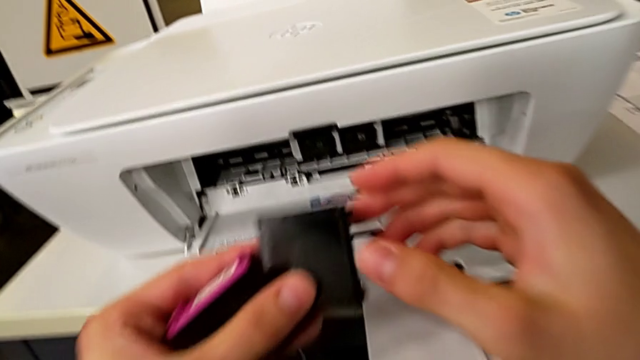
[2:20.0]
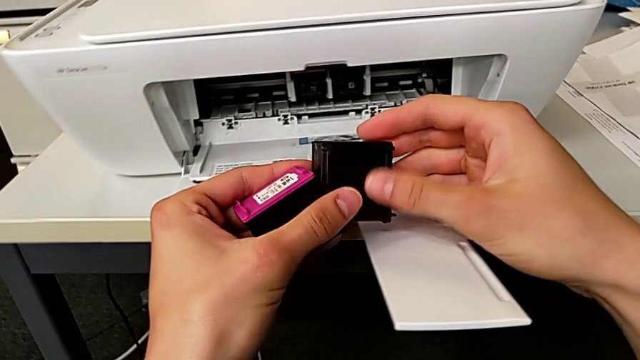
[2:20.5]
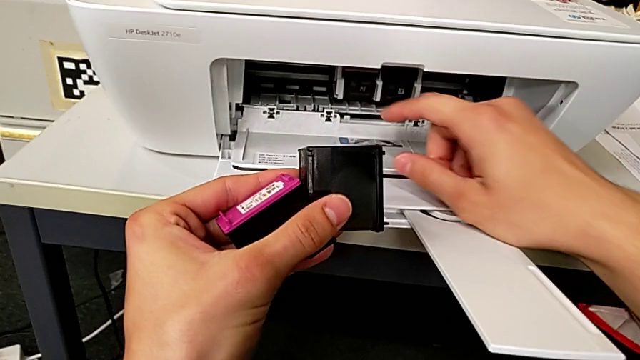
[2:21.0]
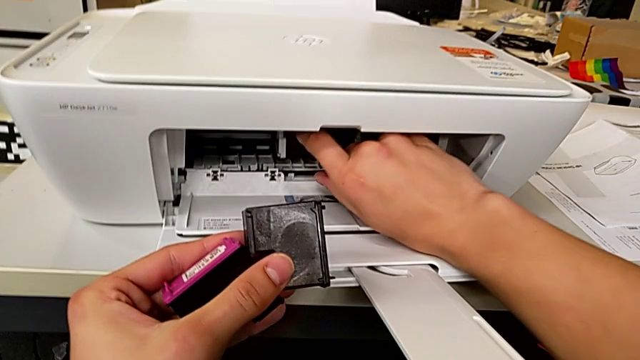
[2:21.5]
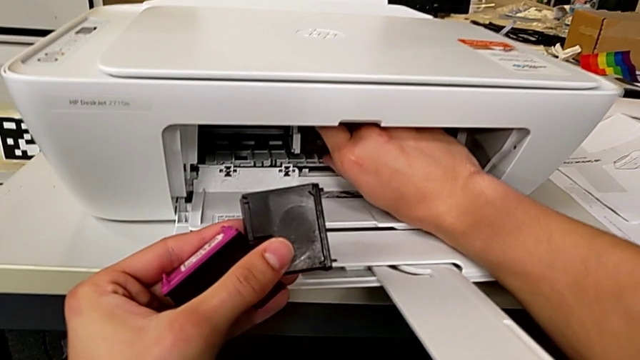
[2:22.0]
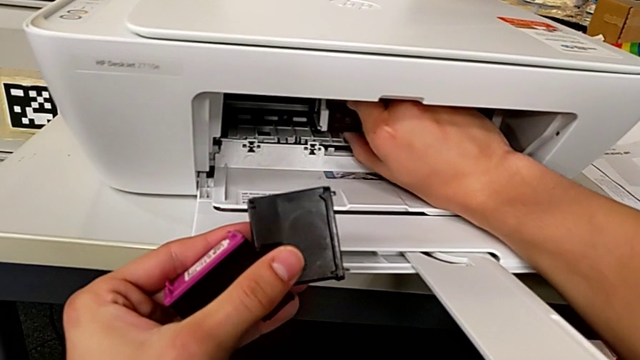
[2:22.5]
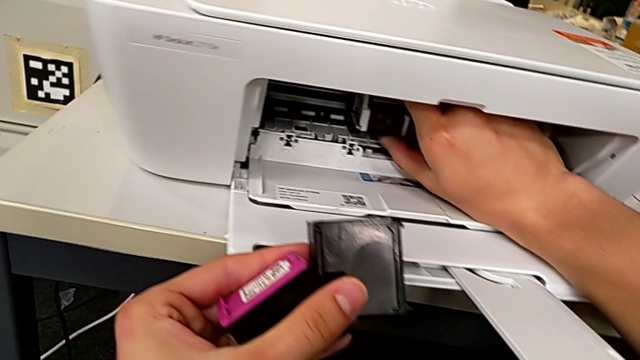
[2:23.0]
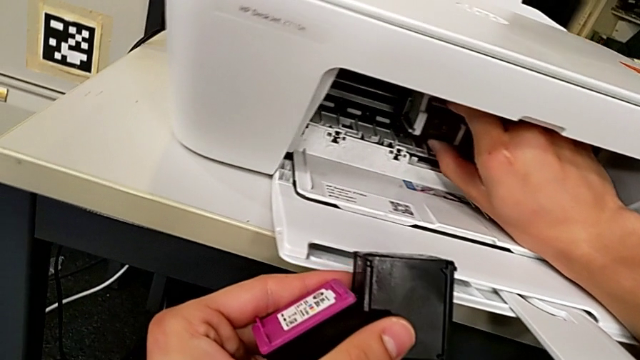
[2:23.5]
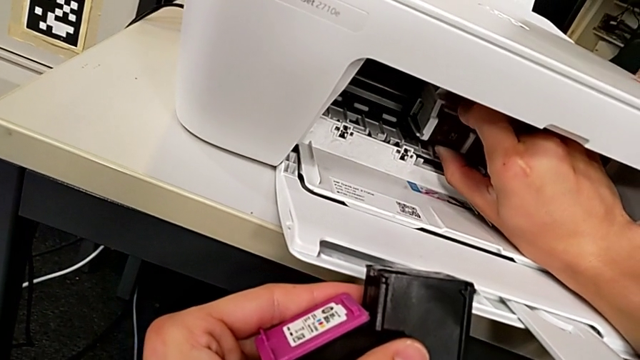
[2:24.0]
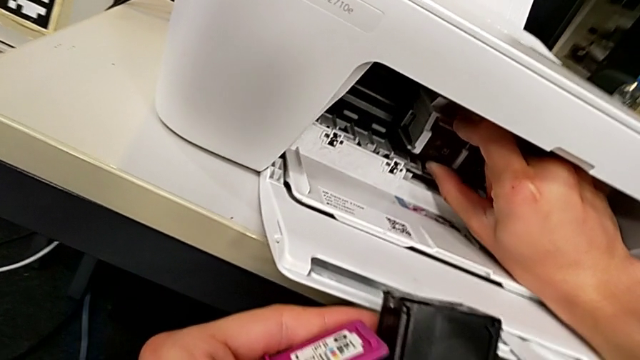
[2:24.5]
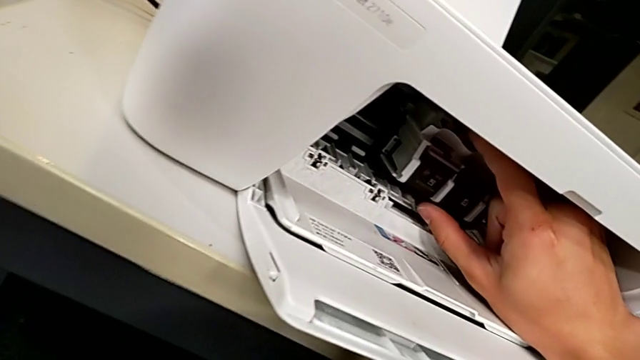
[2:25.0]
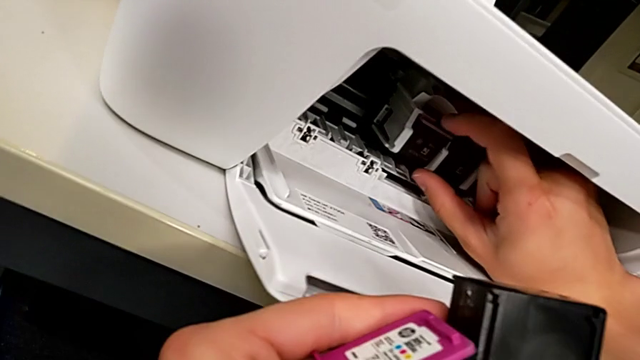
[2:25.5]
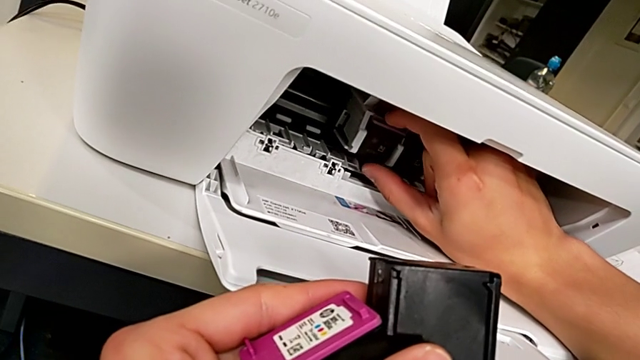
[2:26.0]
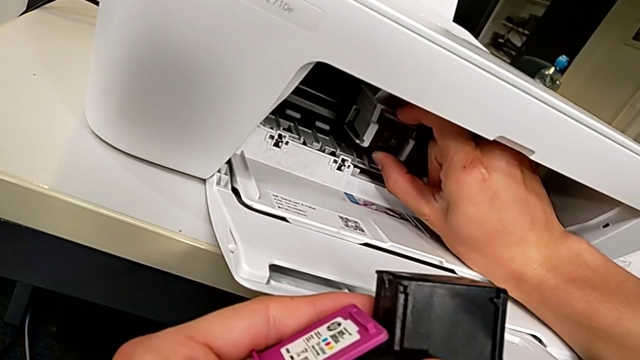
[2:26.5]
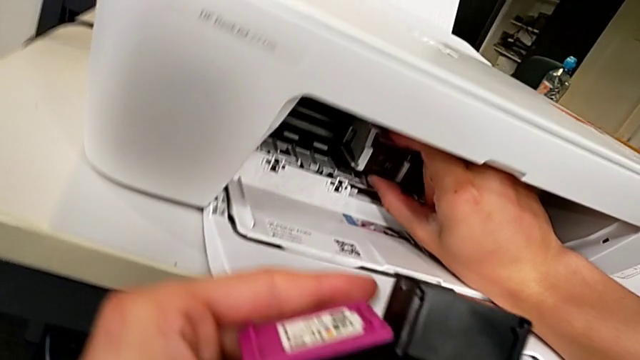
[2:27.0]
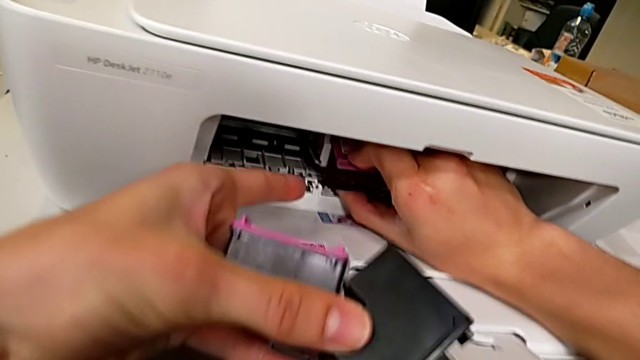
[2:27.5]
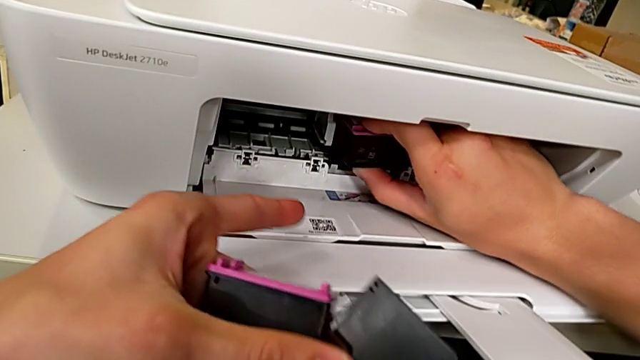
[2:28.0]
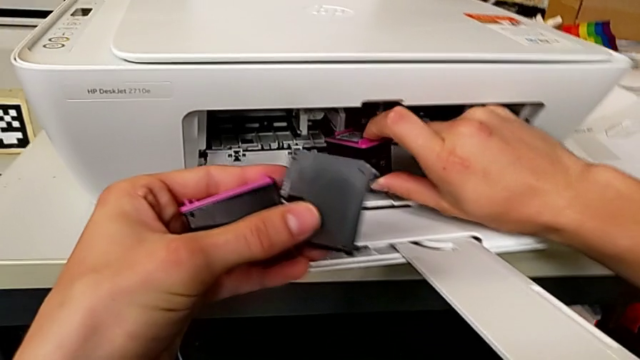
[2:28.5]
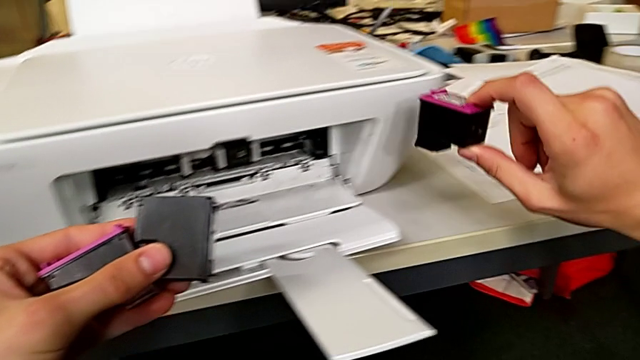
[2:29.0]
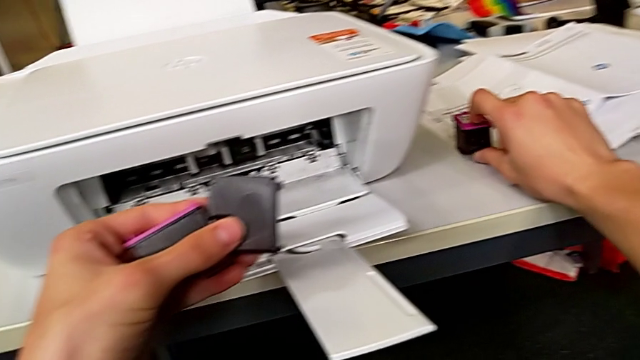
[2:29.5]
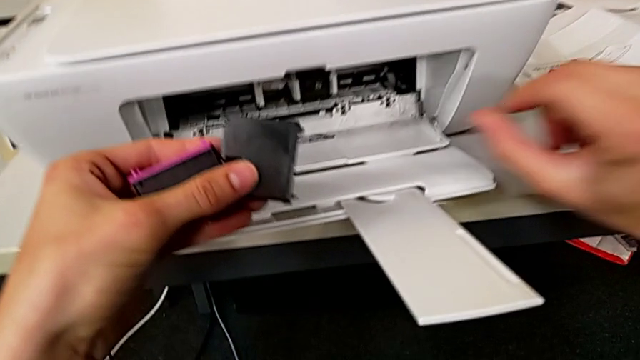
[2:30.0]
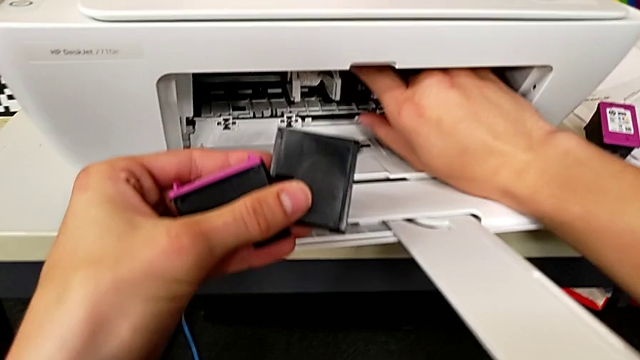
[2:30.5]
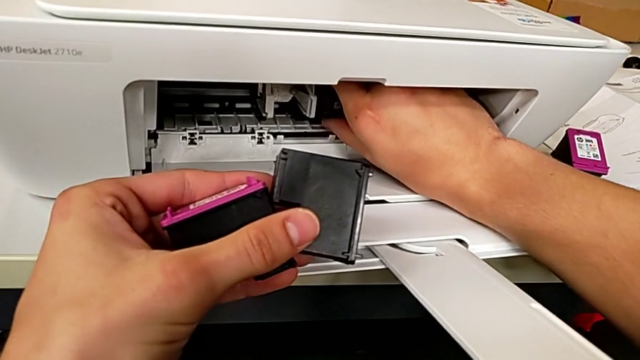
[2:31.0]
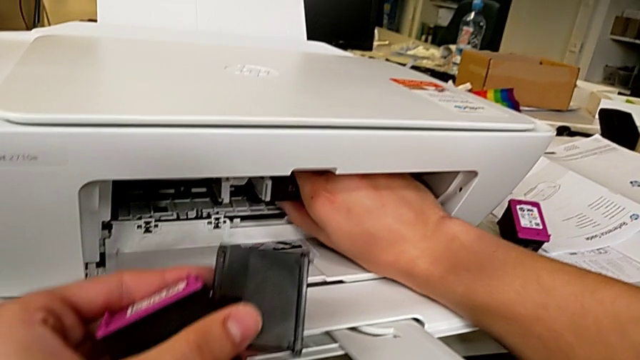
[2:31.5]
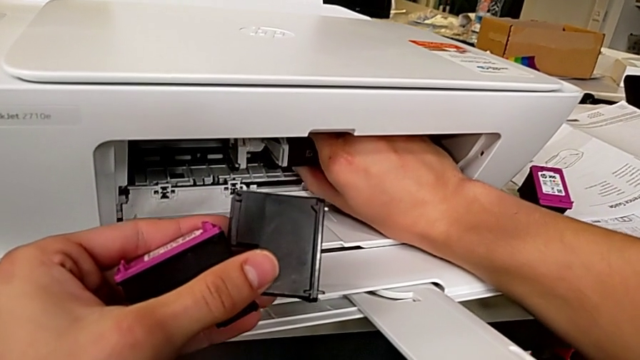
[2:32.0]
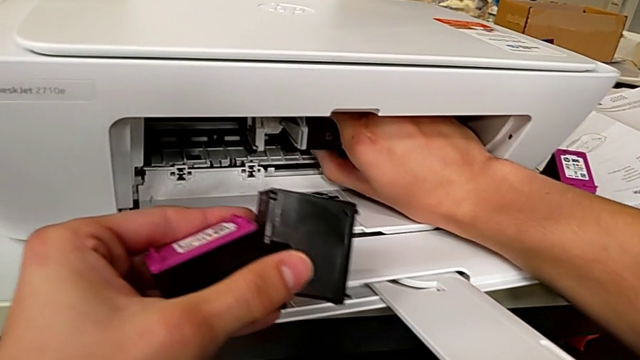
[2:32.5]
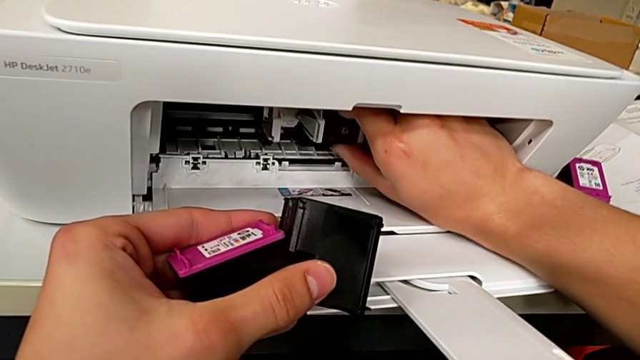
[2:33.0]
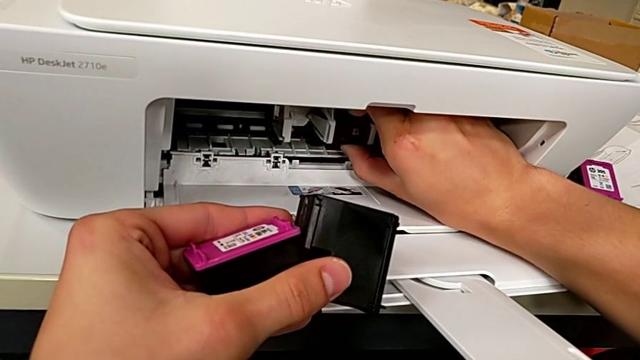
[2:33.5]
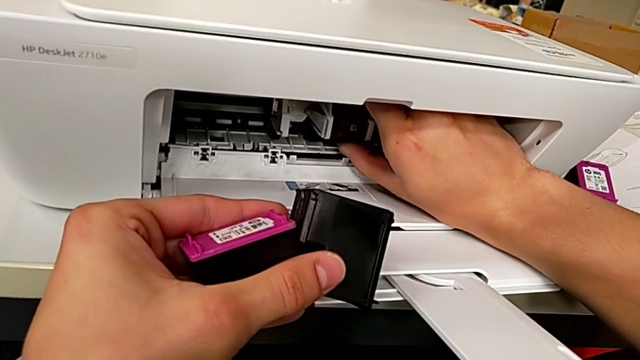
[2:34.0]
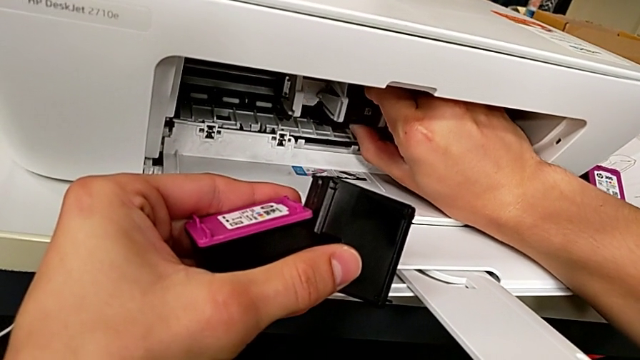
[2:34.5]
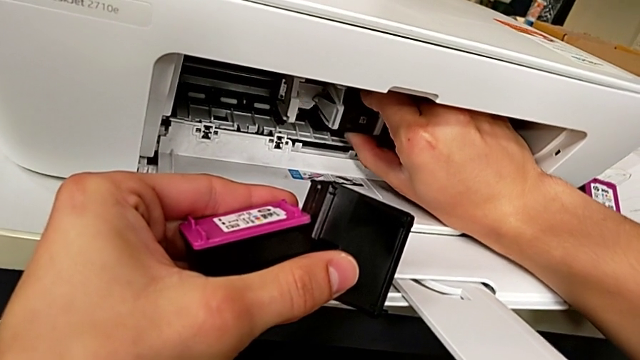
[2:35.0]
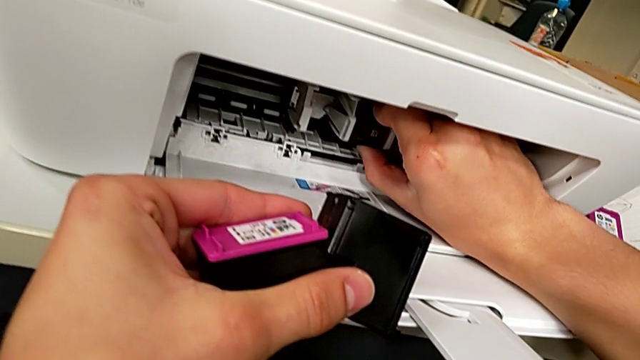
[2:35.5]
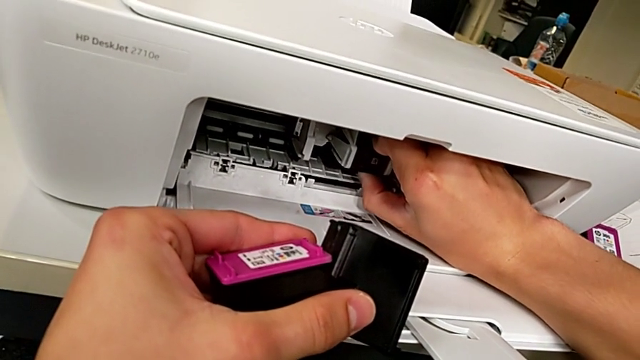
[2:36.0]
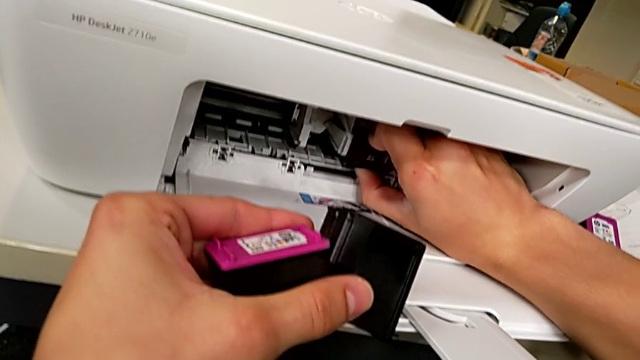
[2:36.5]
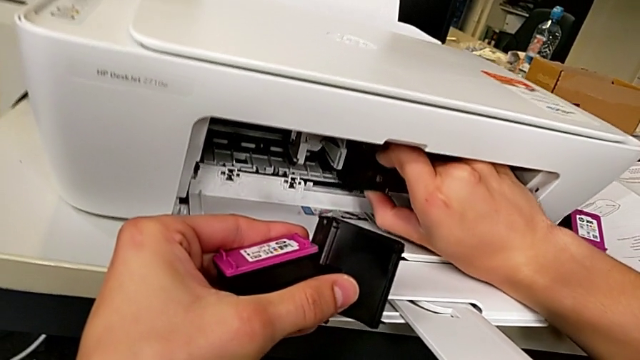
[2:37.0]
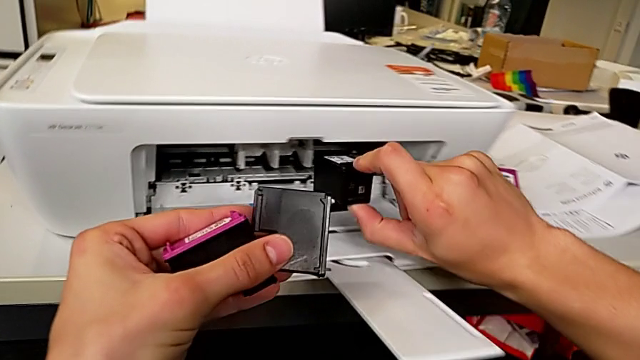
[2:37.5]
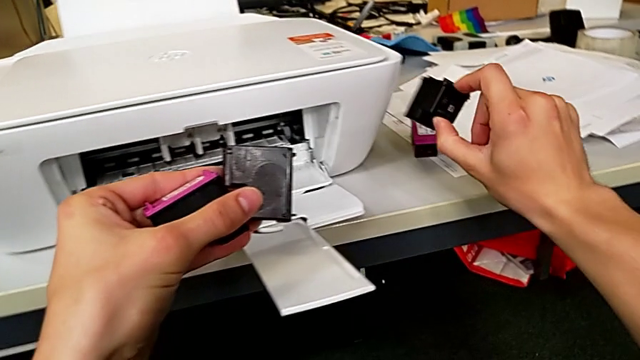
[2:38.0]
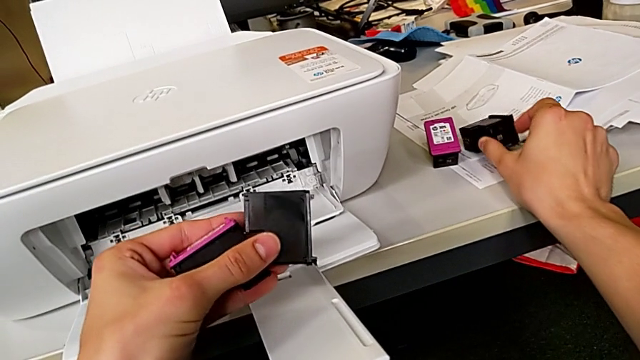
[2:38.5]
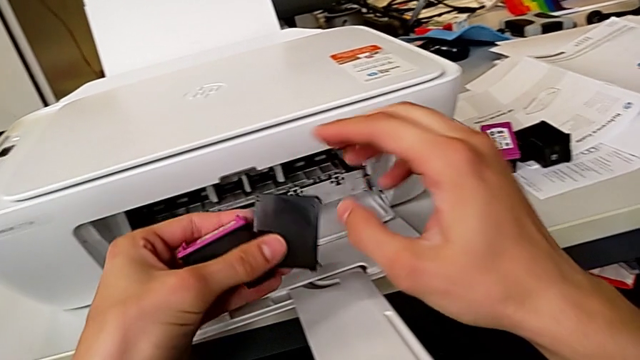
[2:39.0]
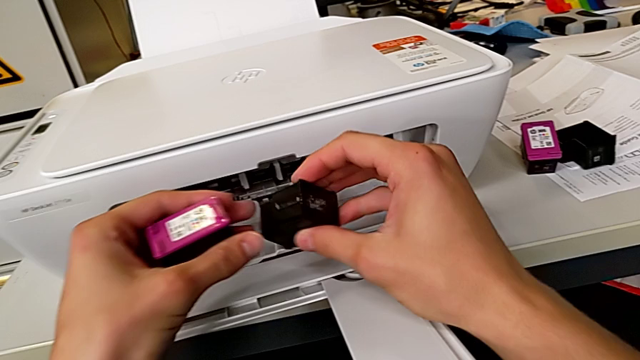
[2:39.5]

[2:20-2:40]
The camera wearer is withdrawing ink cartridges from the printer. They withdraw the ink cartridge, pull the ink cartridge, place it, pull the ink cartridge and place it.

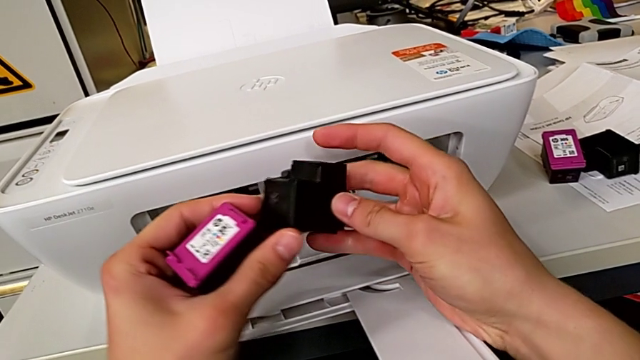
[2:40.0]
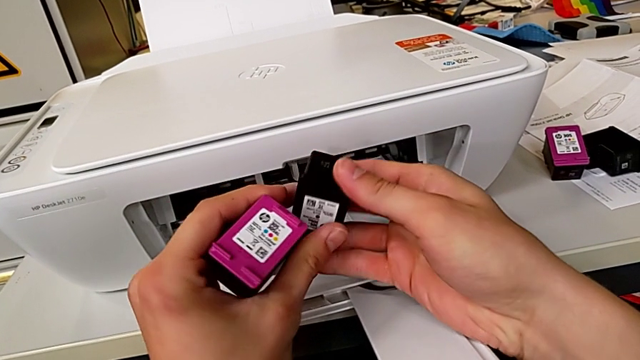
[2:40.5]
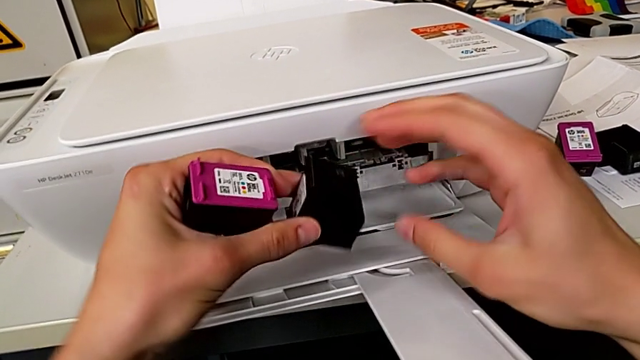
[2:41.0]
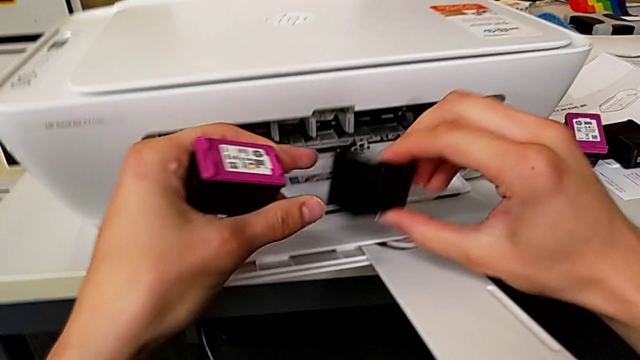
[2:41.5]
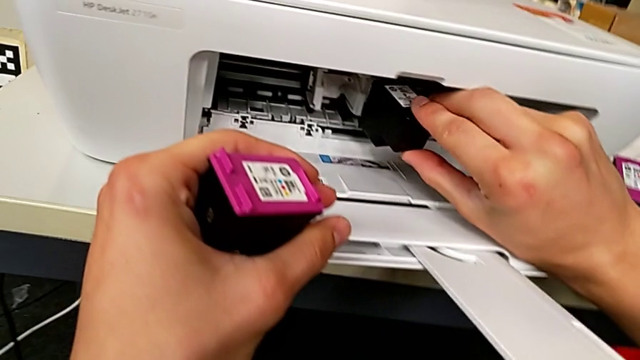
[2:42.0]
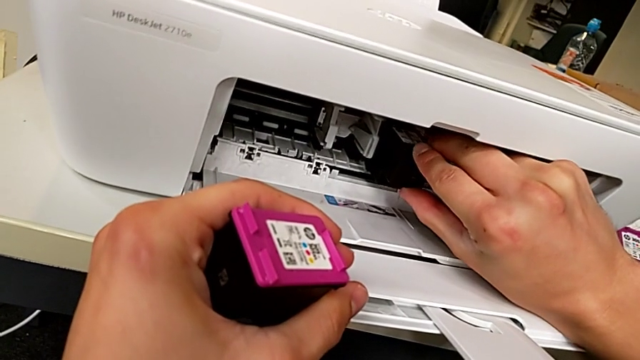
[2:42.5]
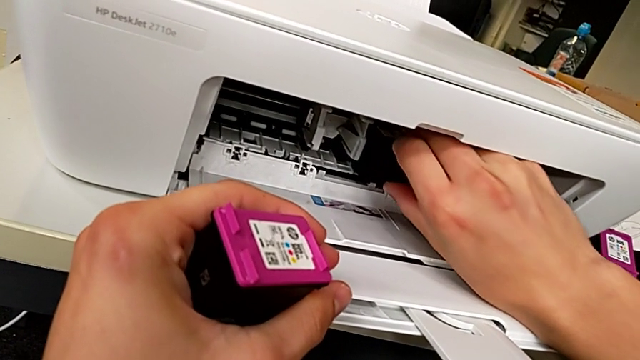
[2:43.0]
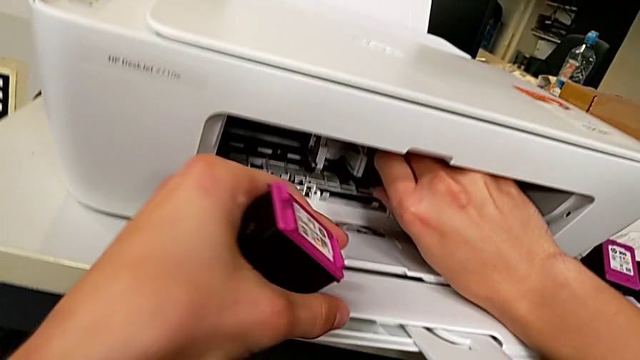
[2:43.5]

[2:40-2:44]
The camera wearer is inserting the ink cartridges into the printer. They begin to insert the ink cartridge.
